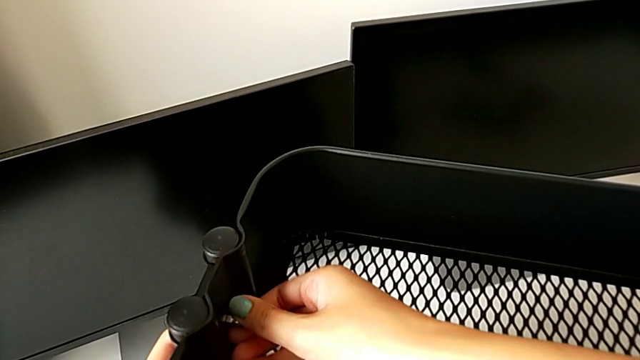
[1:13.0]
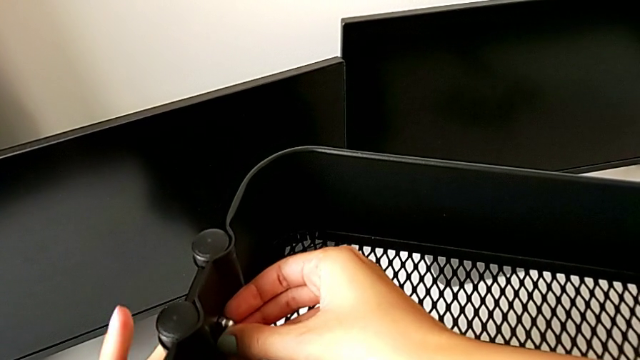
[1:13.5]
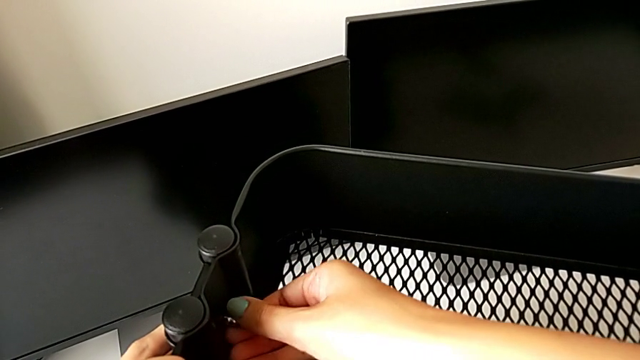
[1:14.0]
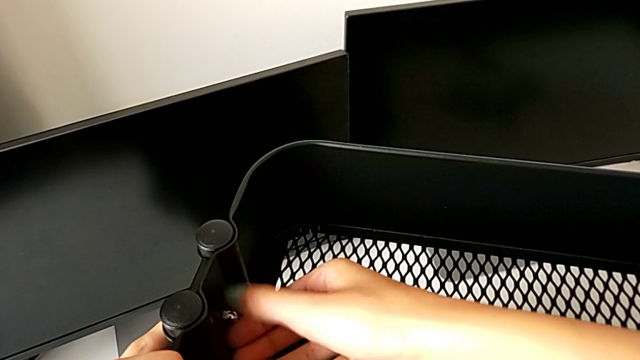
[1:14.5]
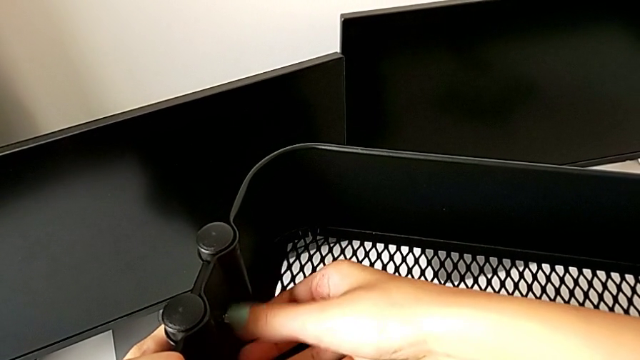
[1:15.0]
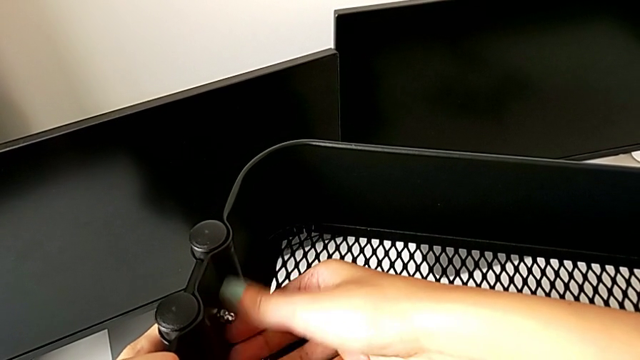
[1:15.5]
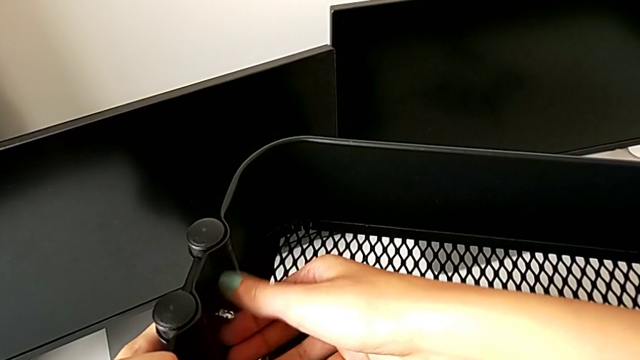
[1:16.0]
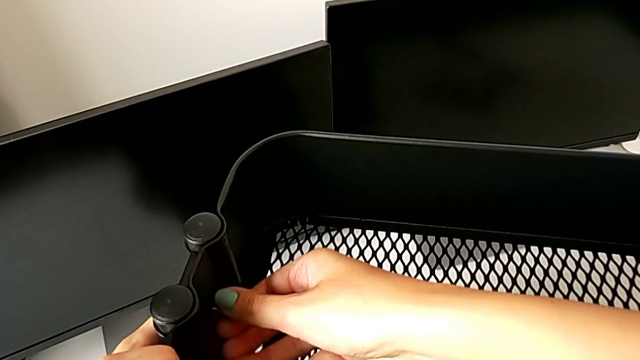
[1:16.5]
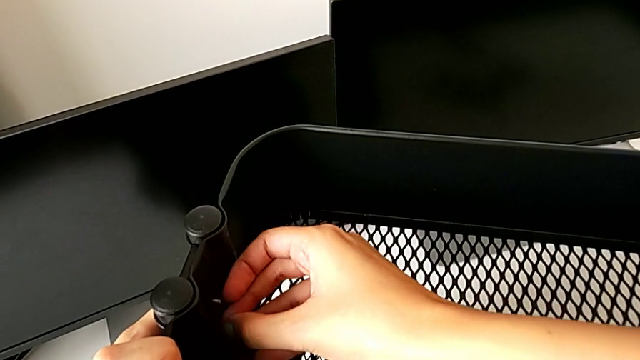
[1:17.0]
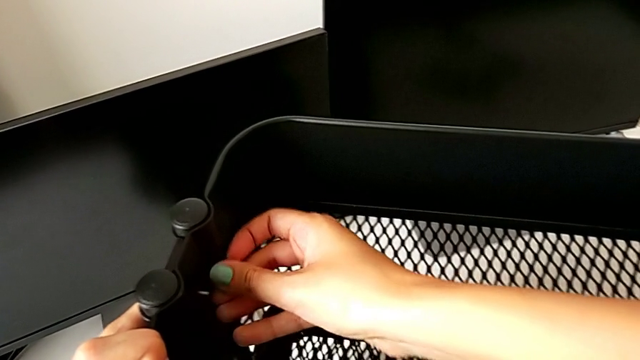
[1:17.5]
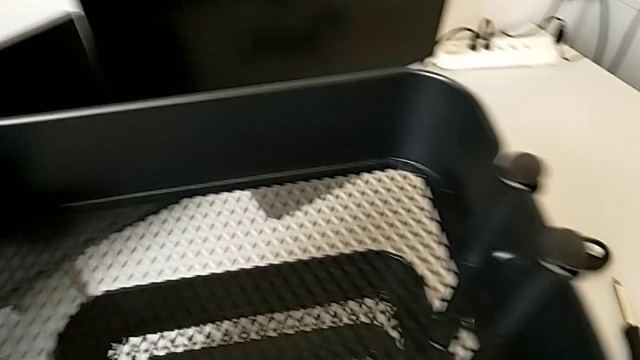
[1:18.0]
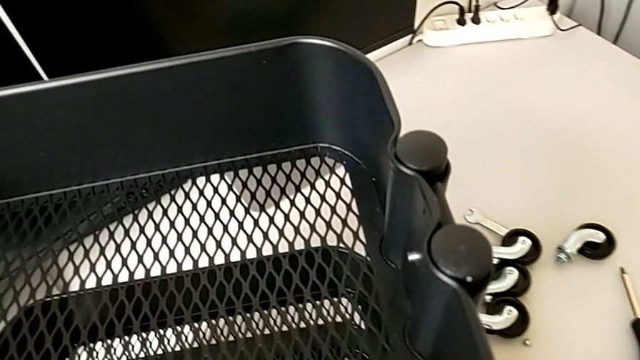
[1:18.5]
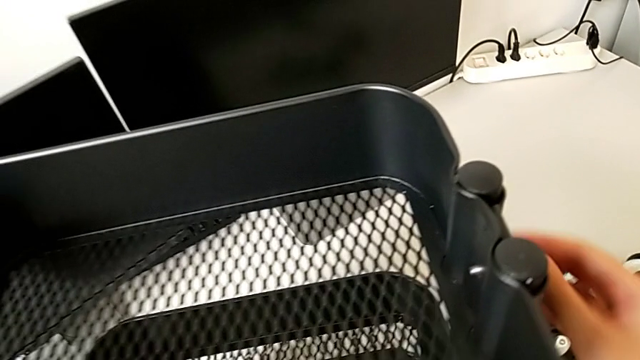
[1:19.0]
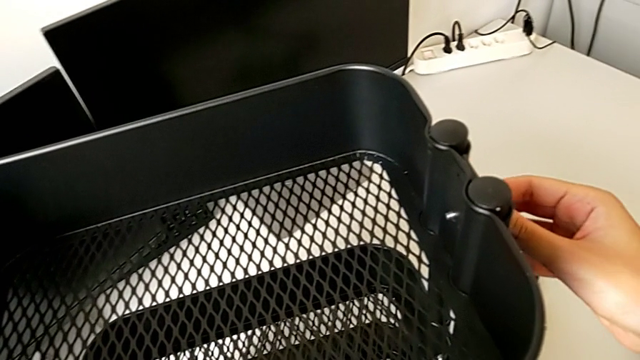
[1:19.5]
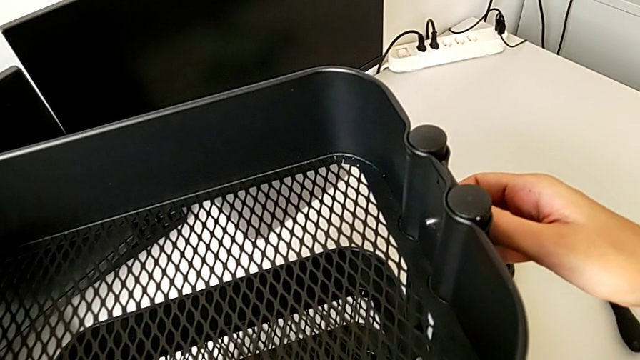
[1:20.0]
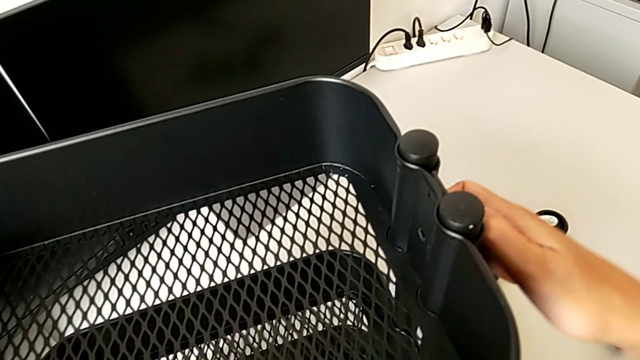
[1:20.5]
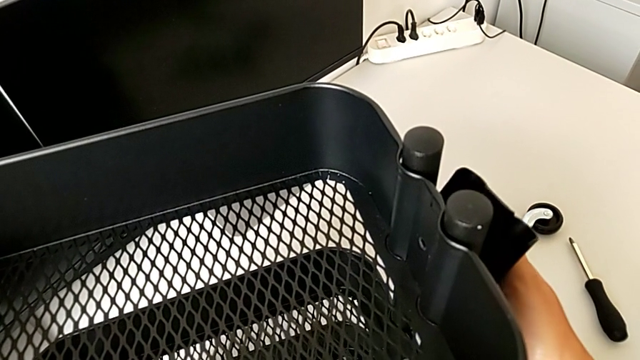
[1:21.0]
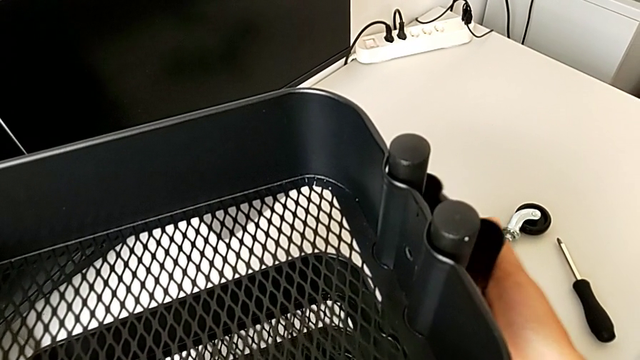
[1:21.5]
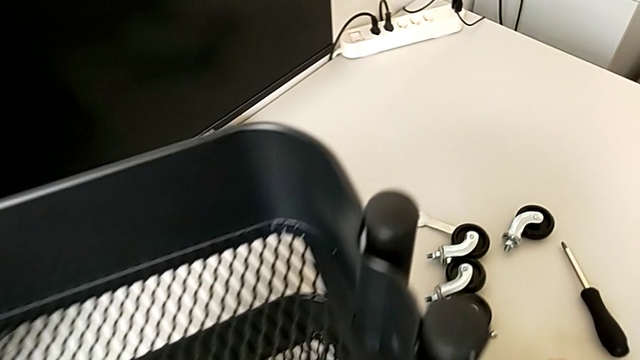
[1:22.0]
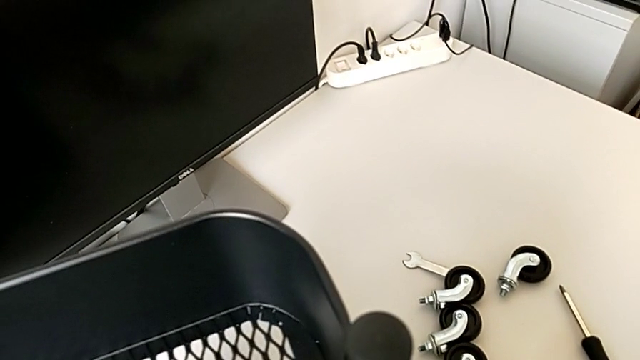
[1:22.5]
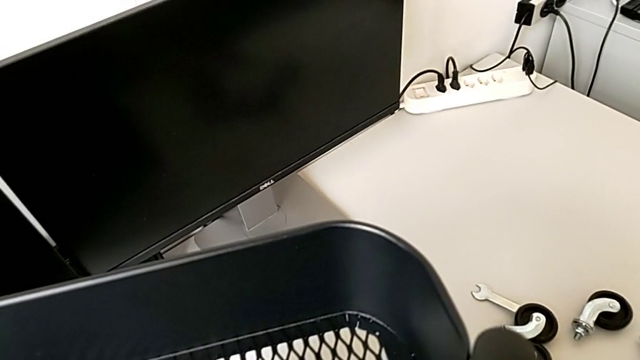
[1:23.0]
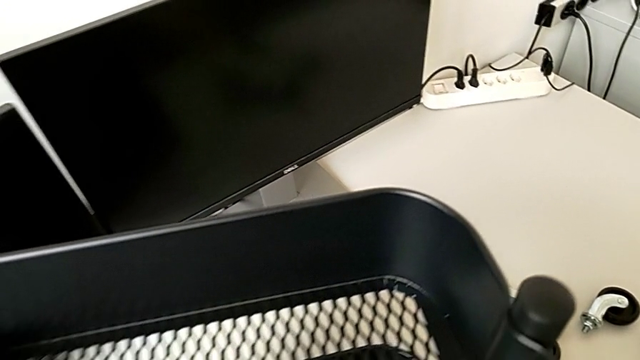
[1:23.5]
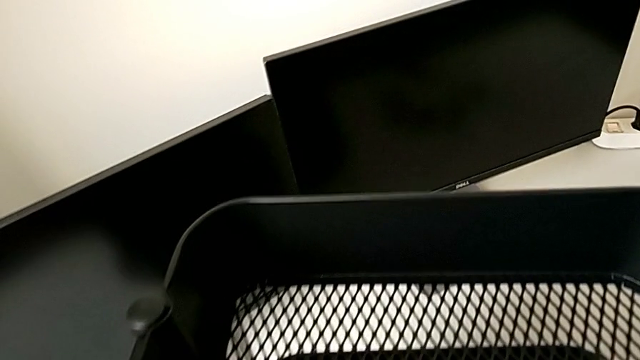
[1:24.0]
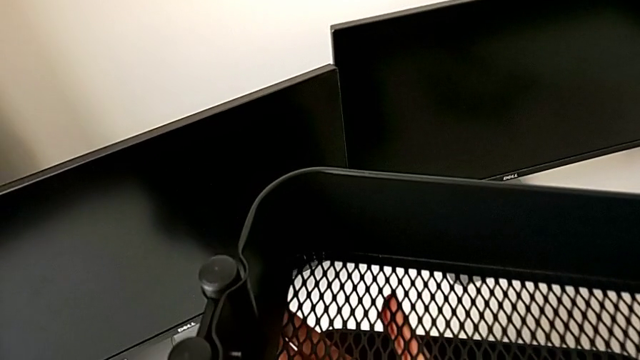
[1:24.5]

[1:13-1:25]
The camera wearer is disassembling the top tray from the furniture. They keep unscrewing the second hex nut, approach the hex nut, disassemble the right bracket and place it.

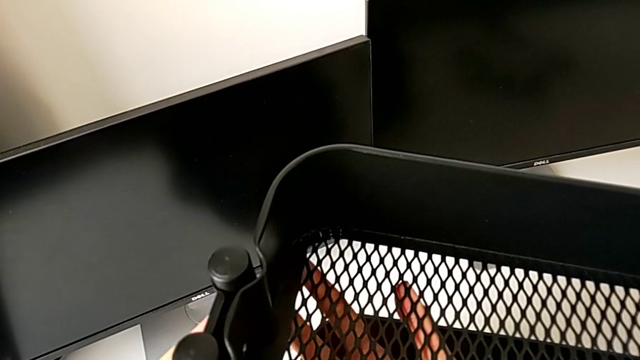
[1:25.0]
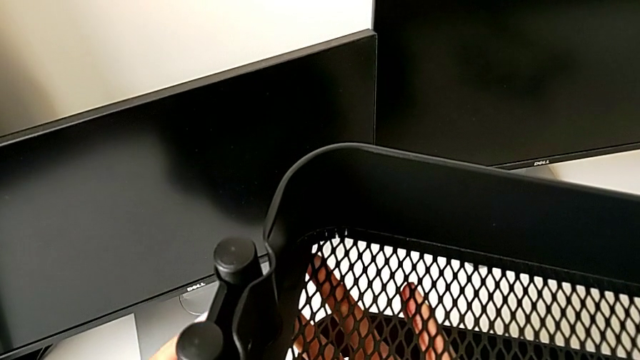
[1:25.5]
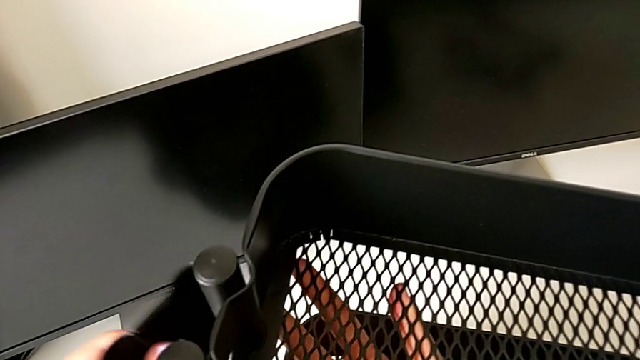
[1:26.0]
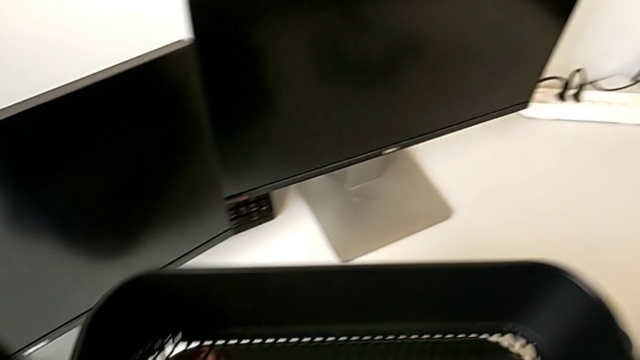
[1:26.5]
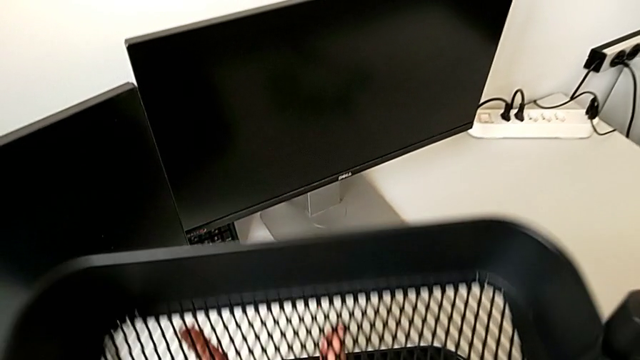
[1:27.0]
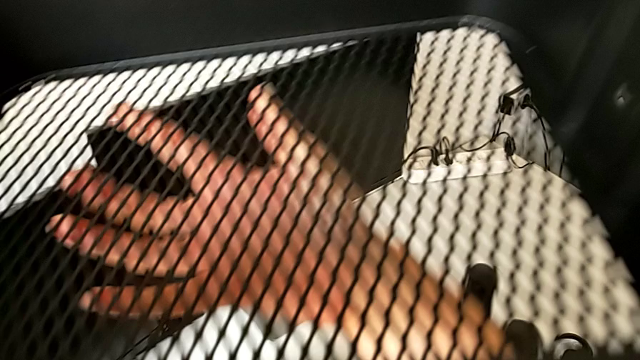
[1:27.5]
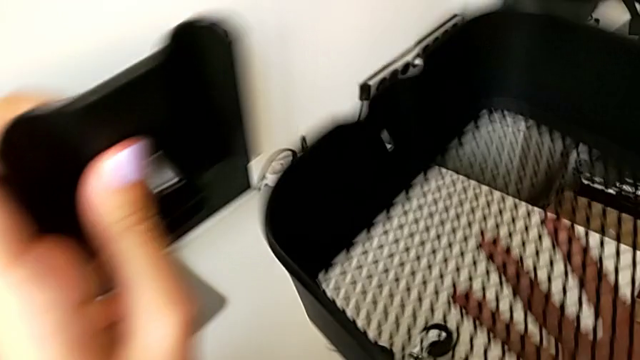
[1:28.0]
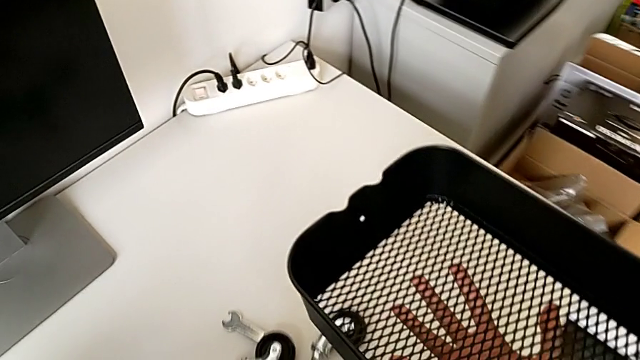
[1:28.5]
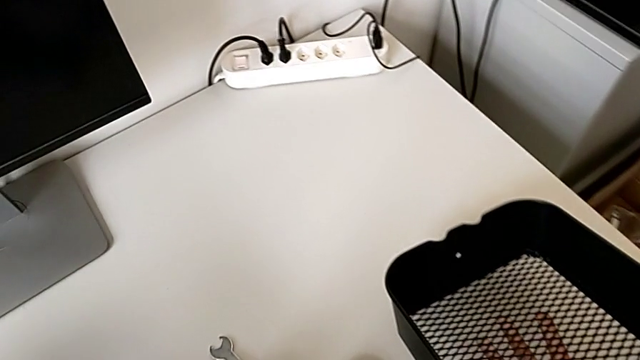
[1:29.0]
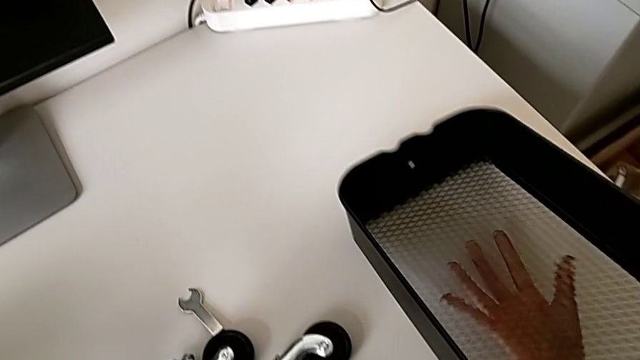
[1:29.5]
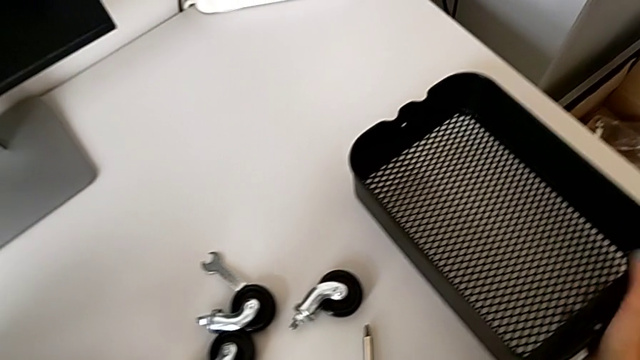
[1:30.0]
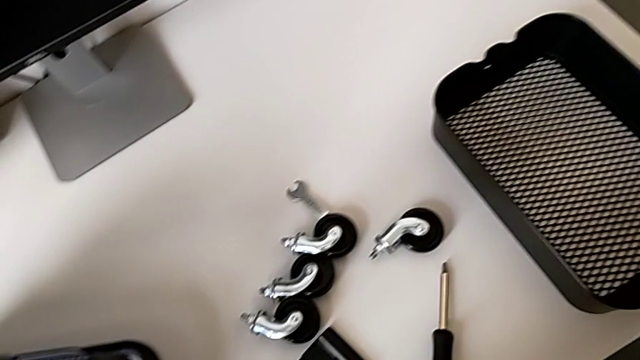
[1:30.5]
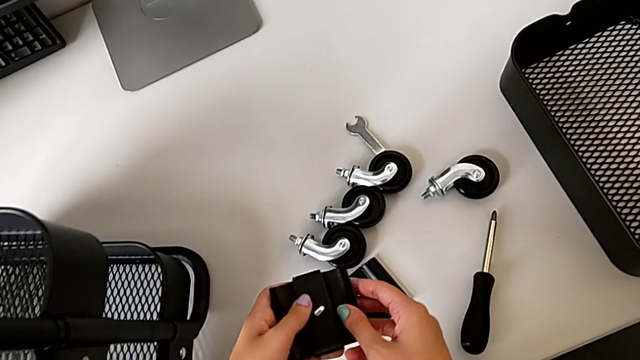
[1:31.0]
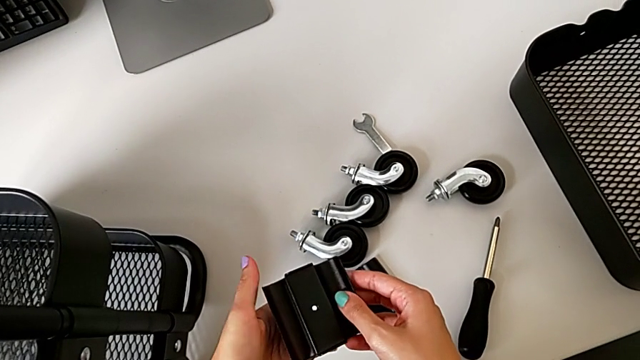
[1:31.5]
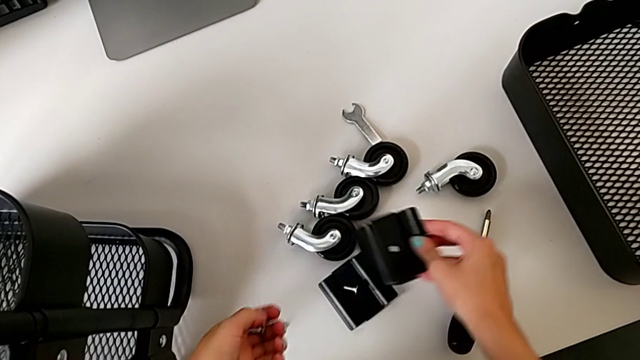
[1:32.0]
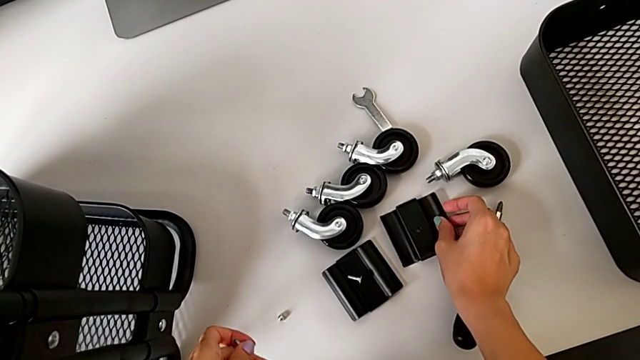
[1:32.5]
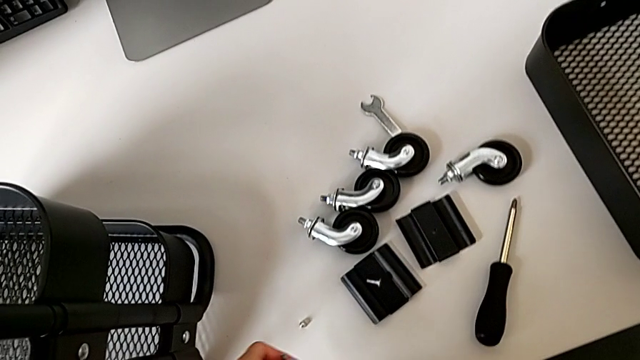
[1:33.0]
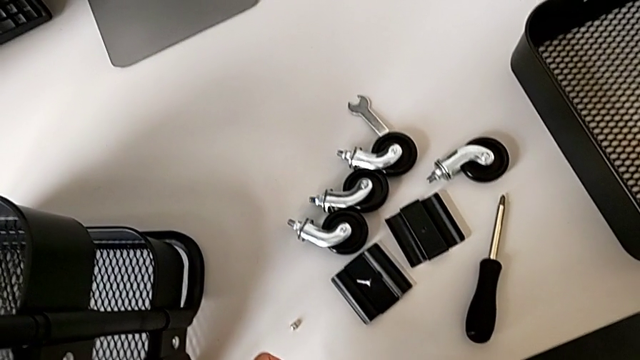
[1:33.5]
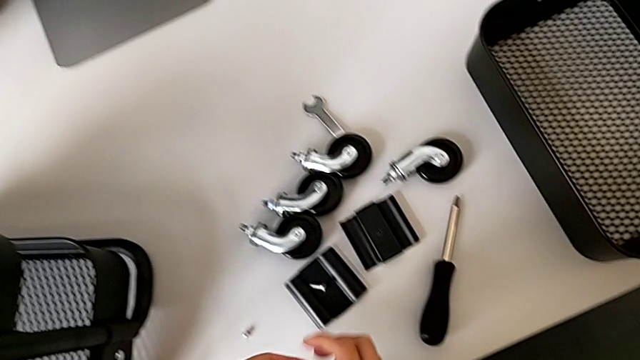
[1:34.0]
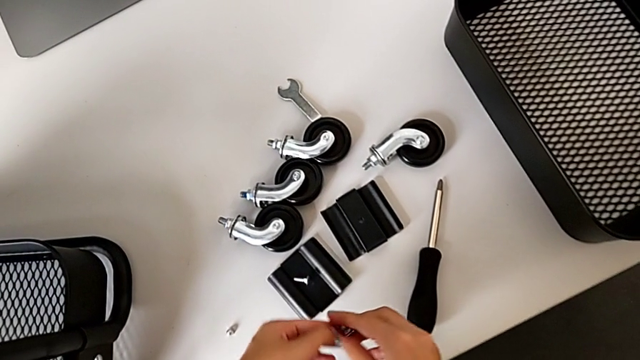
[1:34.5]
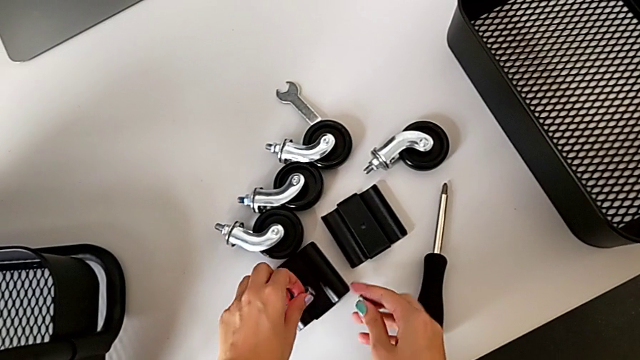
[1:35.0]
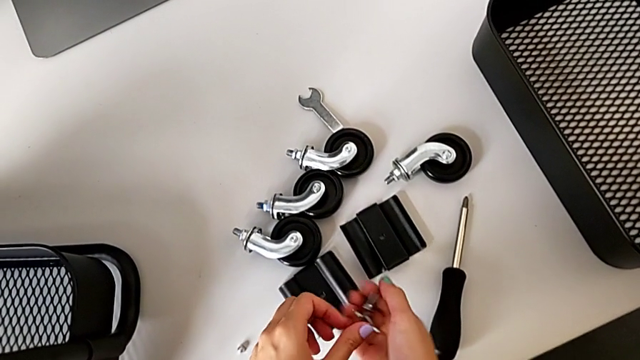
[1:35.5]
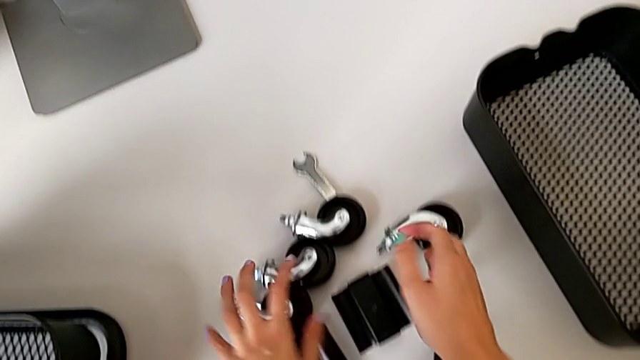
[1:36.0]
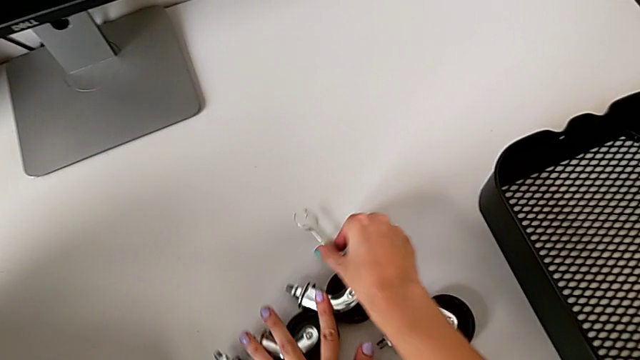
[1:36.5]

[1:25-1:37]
The camera wearer is disassembling the top tray from the furniture. They disassemble the left bracket, slide the top grid tray, place the grid tray and disassemble the bolt.
